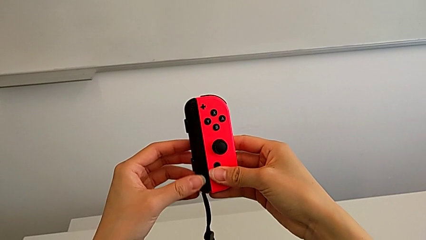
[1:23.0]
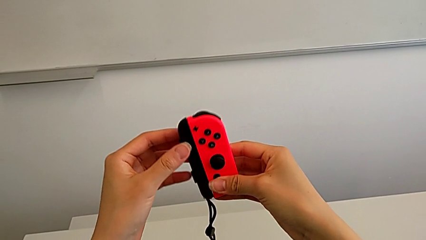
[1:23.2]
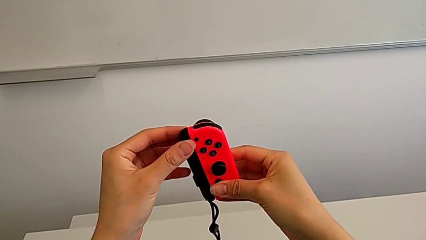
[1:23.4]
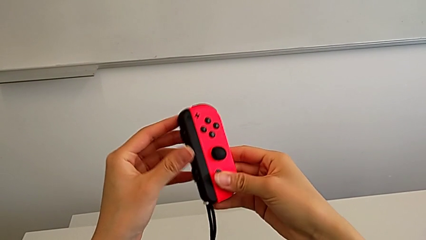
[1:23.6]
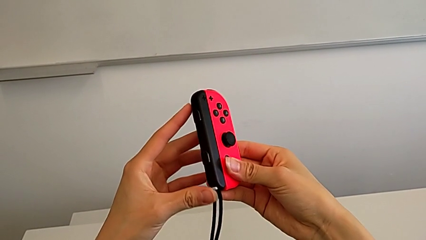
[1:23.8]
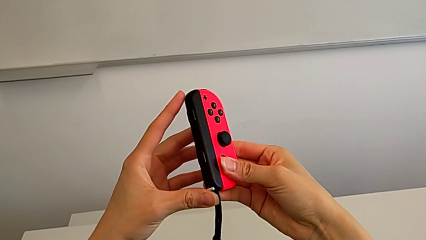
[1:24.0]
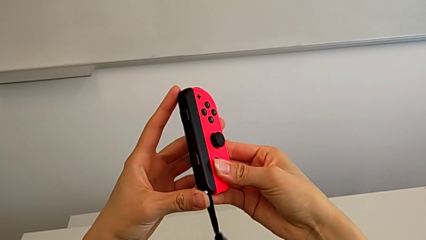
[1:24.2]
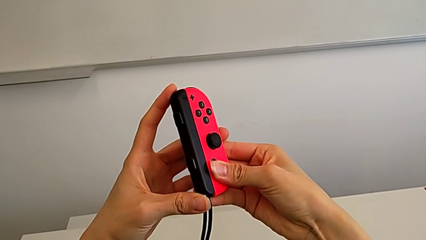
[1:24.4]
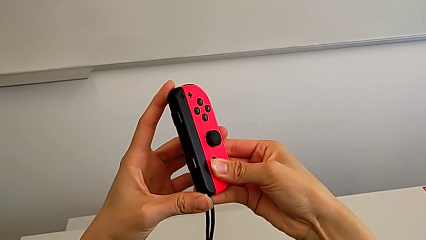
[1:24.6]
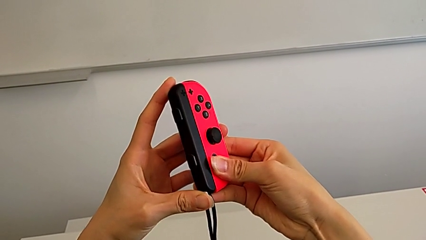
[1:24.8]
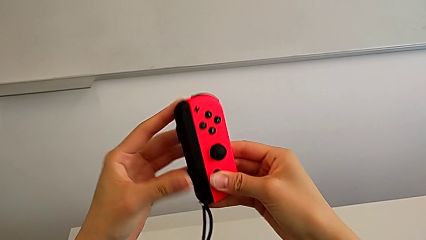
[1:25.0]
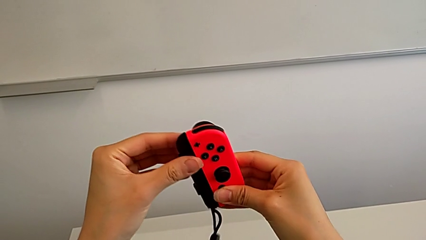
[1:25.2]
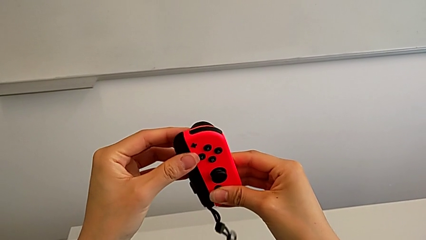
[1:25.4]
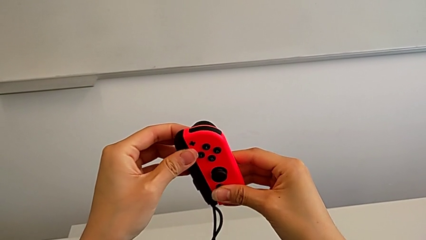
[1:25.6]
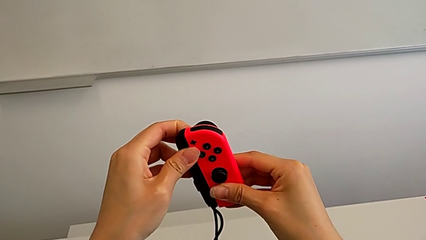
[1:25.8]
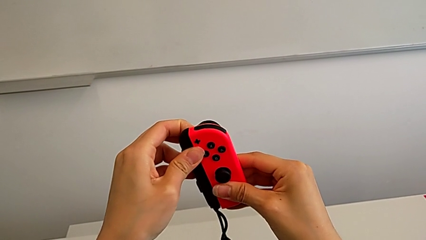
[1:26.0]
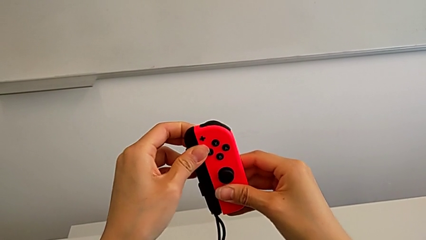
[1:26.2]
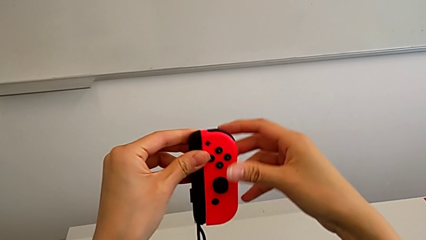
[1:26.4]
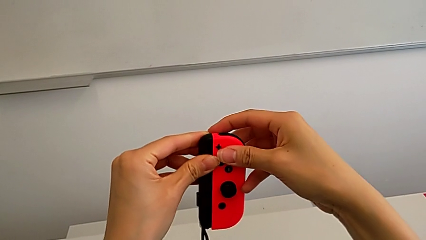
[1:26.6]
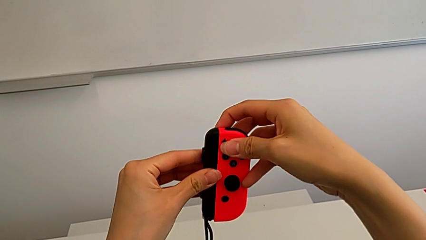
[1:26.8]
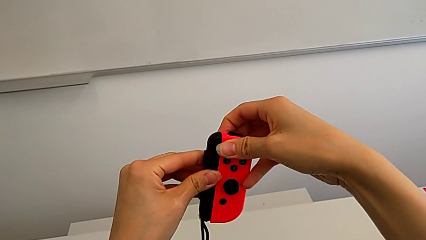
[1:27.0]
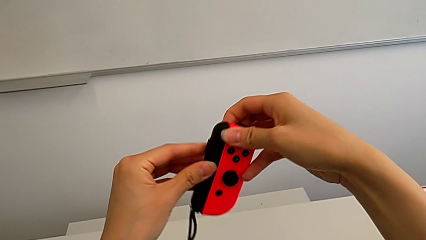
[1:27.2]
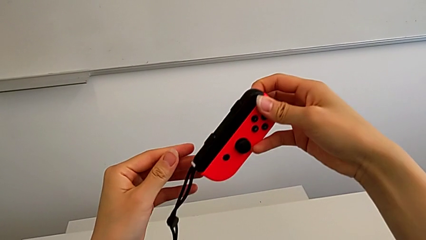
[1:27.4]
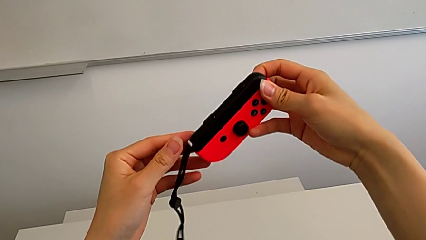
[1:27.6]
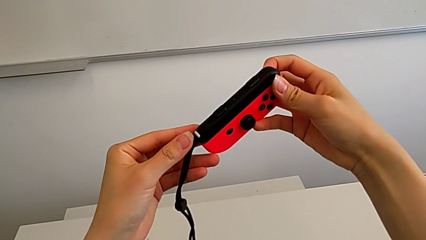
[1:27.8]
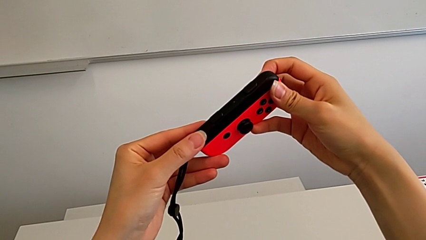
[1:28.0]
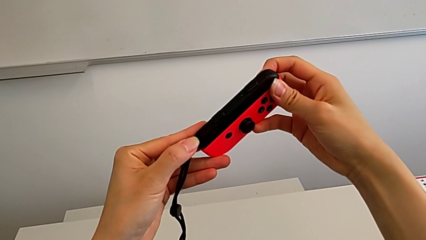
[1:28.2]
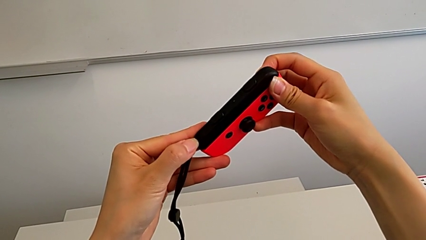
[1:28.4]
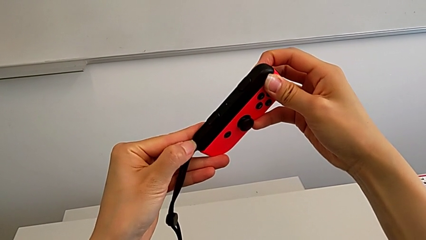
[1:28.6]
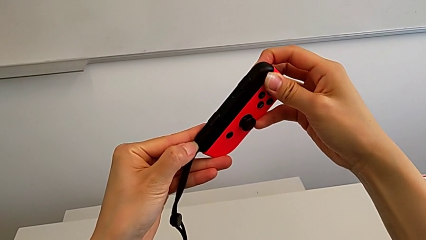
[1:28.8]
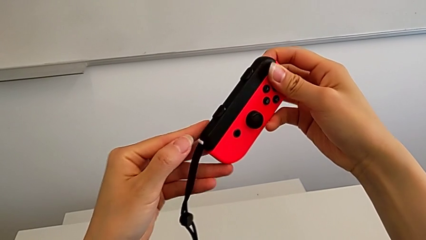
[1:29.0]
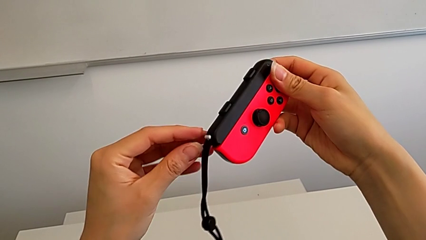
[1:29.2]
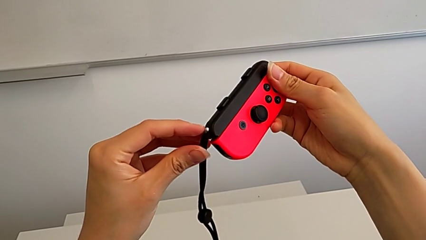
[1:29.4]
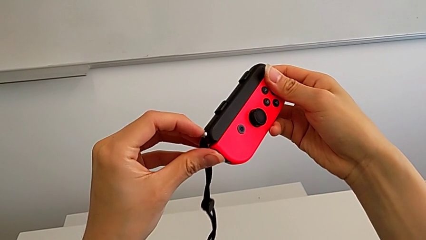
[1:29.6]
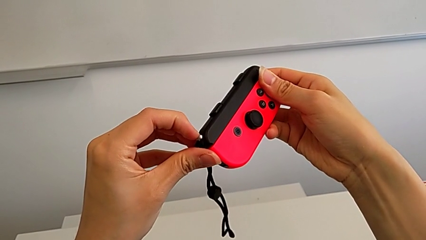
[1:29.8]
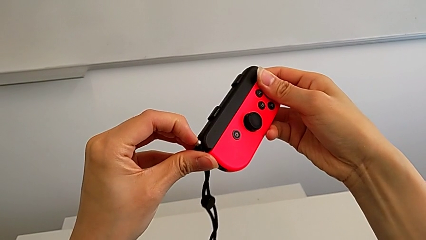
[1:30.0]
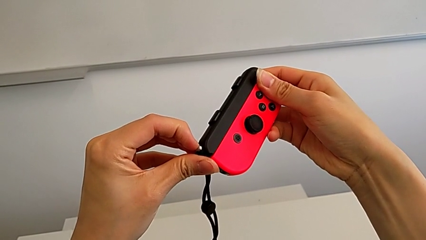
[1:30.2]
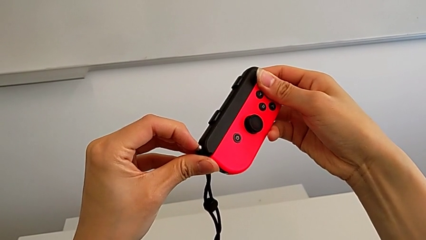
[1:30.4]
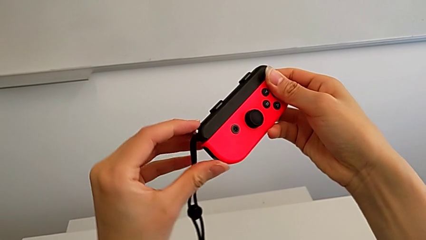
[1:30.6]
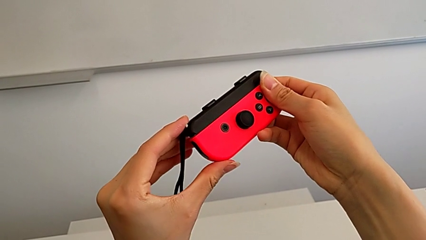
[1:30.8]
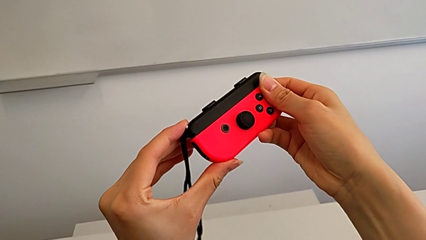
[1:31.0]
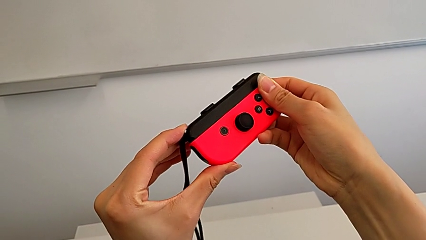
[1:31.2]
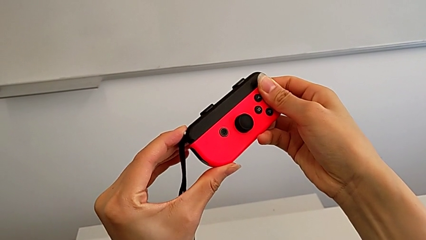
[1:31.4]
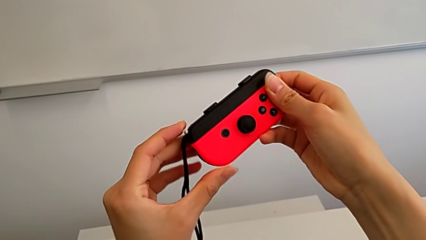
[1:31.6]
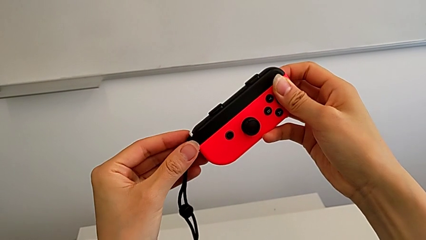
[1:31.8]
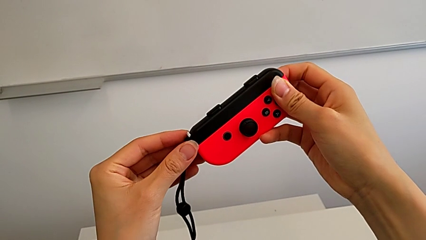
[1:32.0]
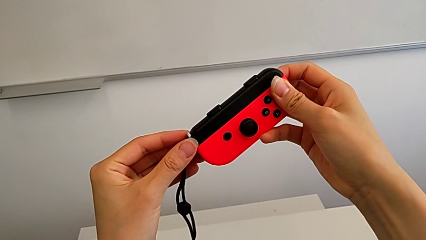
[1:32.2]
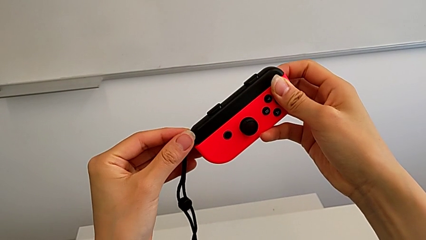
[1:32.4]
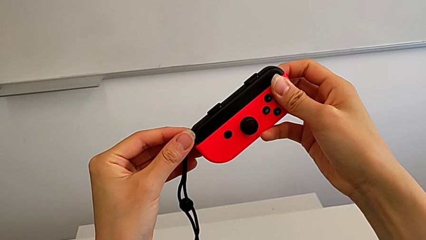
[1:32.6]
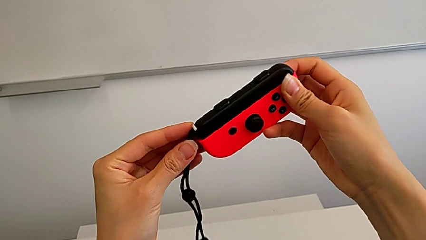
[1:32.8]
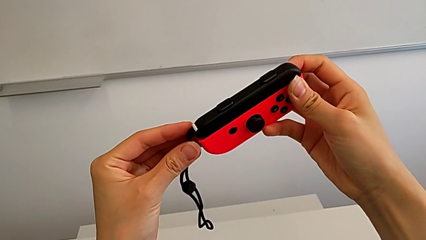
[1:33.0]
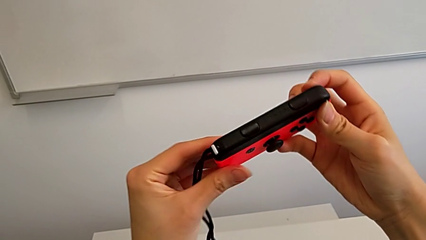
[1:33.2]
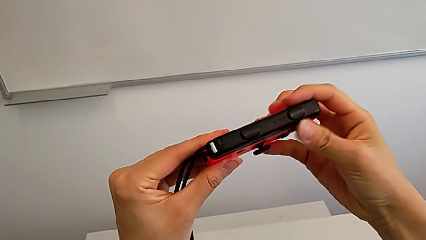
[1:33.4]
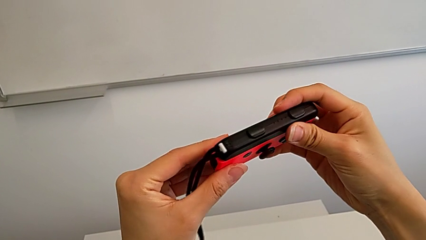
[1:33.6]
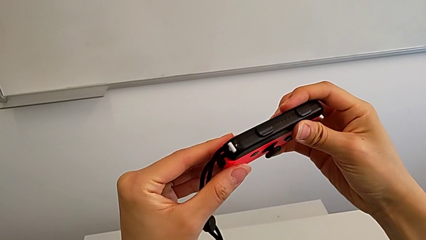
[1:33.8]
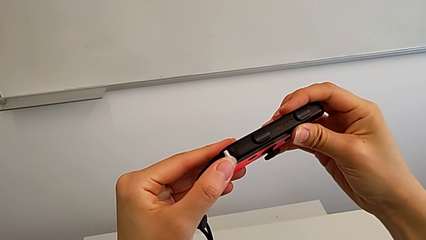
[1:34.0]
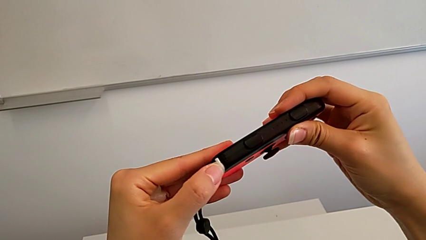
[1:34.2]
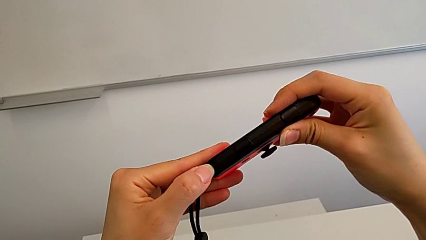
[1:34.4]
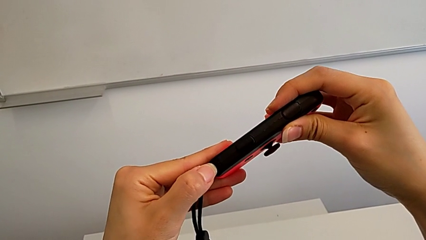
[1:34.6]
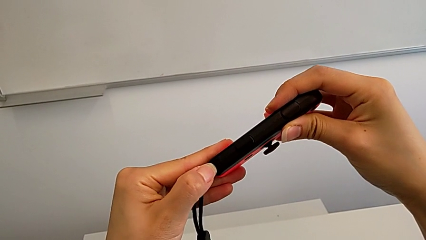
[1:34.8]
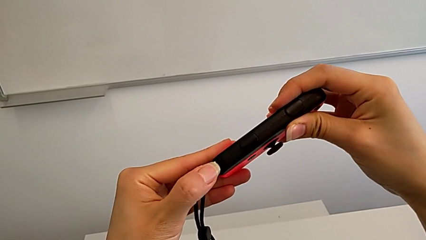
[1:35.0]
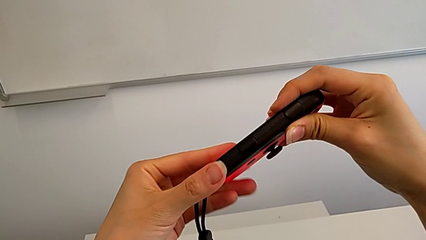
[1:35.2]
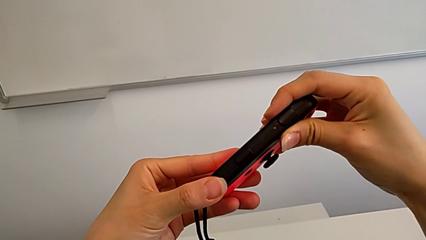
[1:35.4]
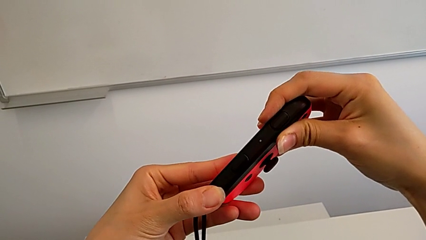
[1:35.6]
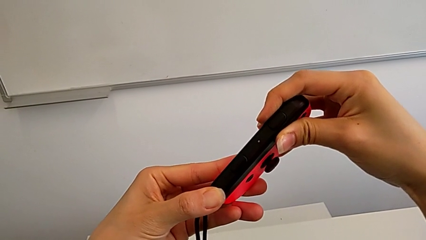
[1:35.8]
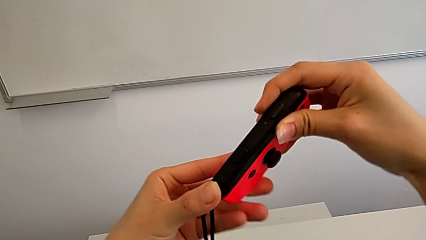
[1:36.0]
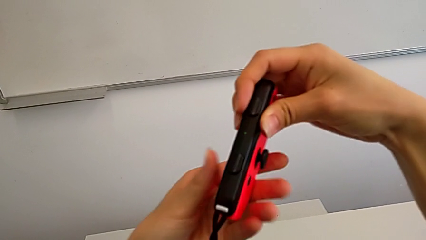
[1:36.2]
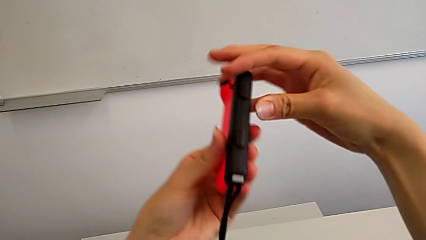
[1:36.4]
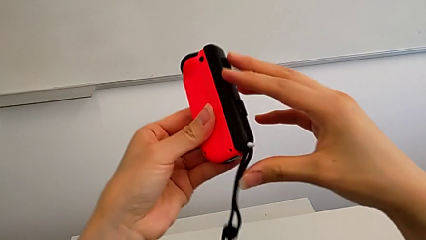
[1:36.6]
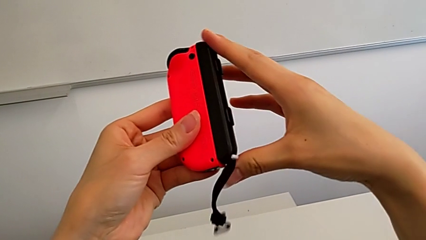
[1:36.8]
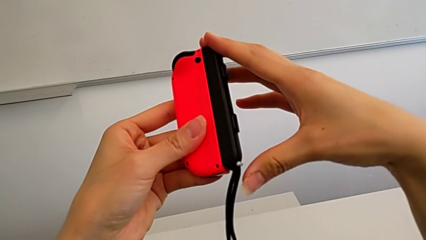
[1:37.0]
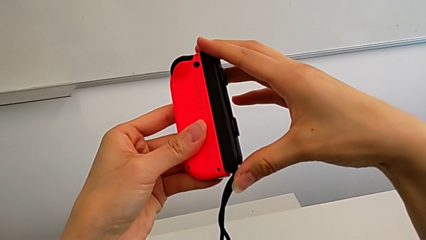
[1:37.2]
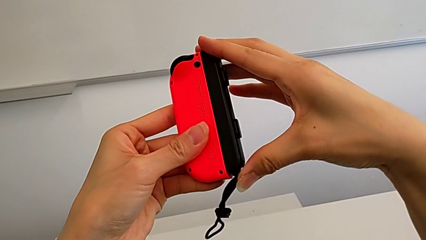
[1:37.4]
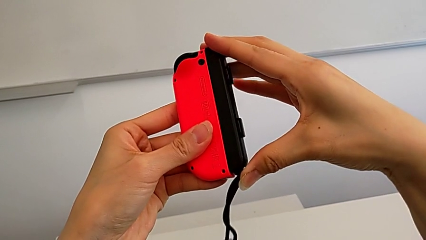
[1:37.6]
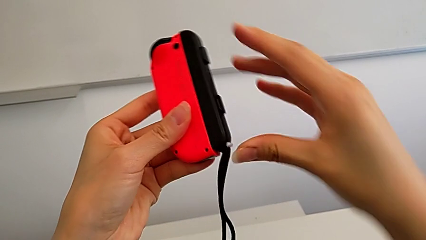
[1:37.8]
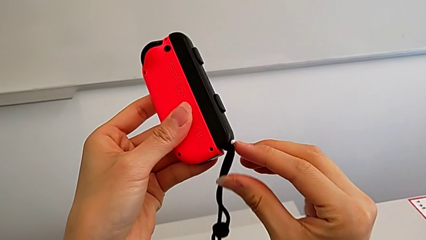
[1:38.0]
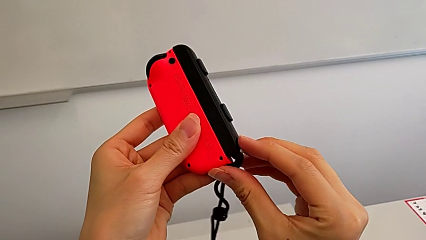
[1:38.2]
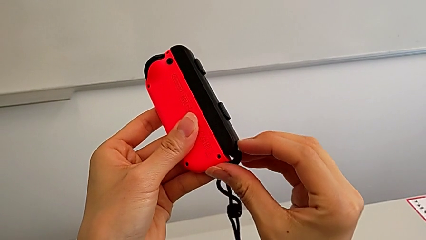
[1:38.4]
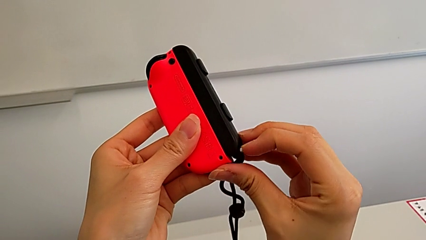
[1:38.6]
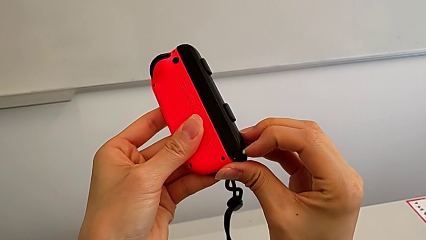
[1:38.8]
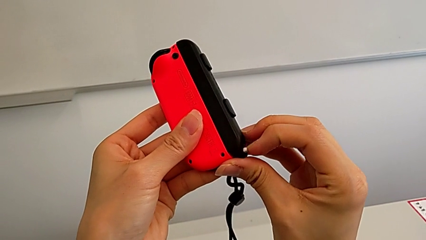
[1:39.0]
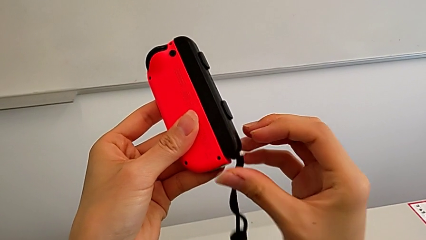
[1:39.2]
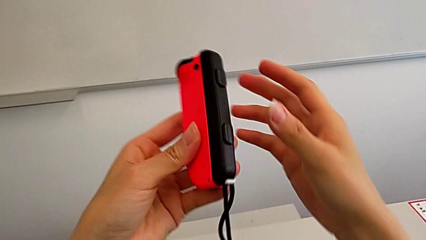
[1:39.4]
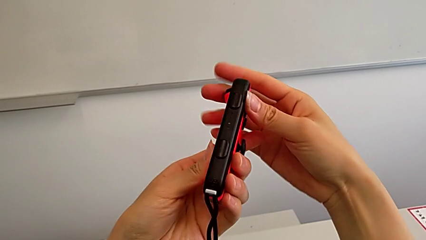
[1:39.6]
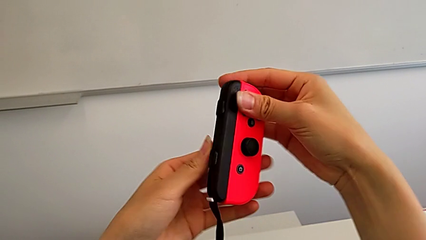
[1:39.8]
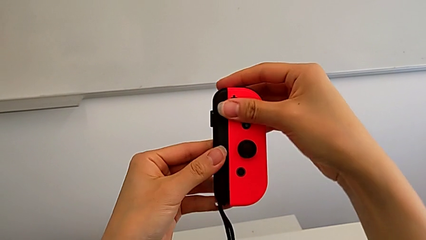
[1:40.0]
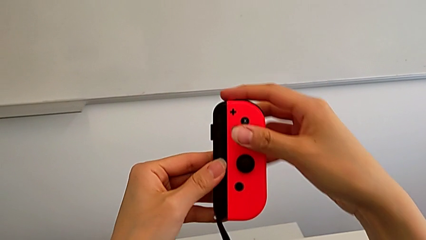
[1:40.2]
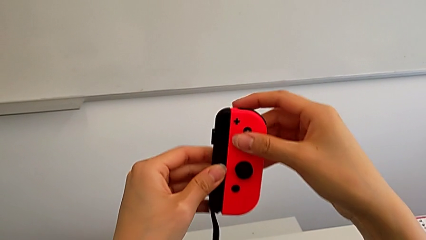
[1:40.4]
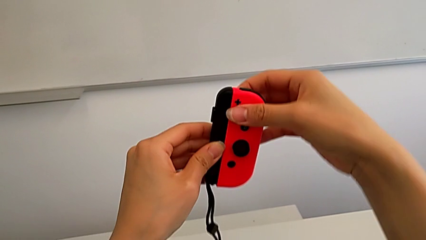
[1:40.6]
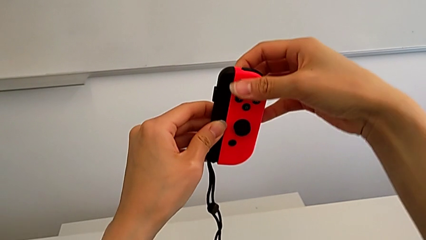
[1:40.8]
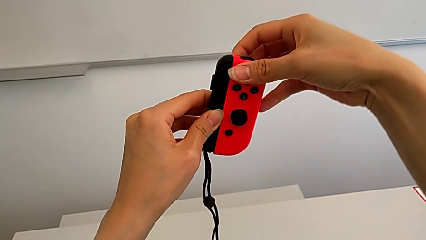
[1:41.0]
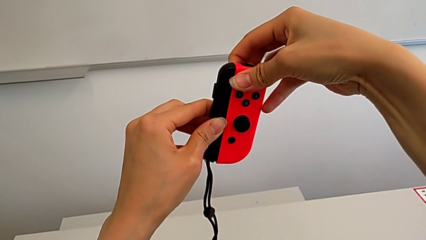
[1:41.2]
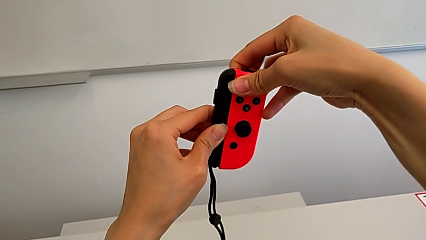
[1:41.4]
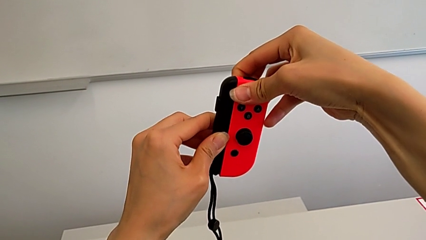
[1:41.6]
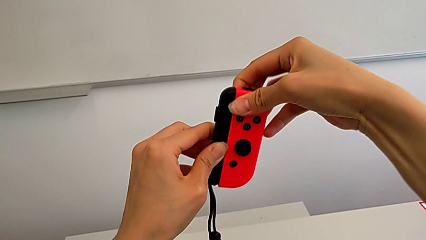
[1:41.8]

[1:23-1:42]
The camera wearer is disassembling the joy-con grips from the joy-con controllers. They keep inspecting the red Joy-Con controller and unlock the Joy-Con strap lock.
